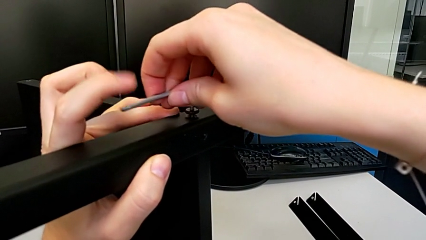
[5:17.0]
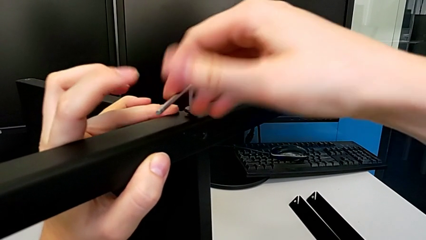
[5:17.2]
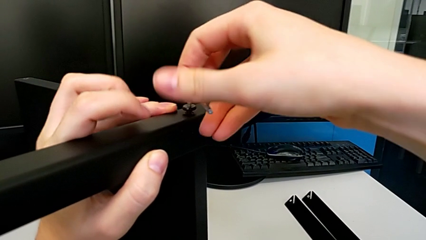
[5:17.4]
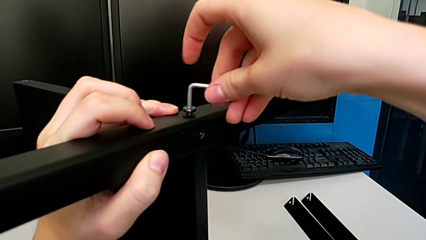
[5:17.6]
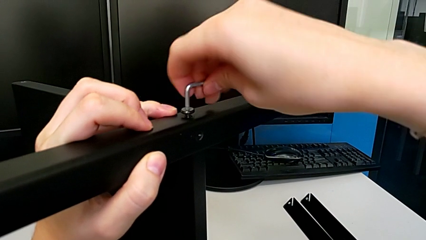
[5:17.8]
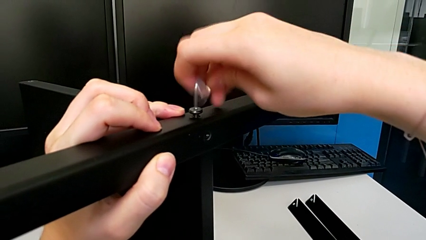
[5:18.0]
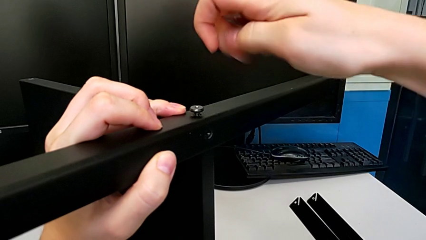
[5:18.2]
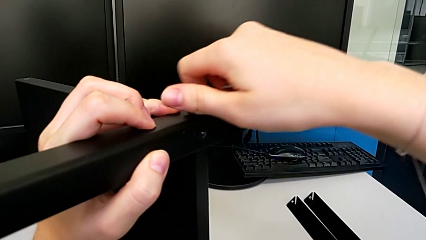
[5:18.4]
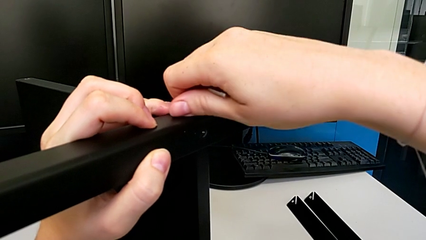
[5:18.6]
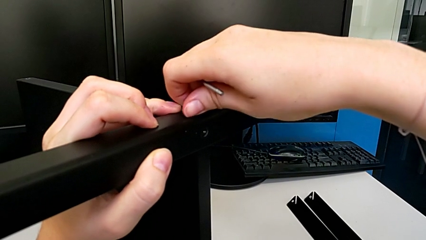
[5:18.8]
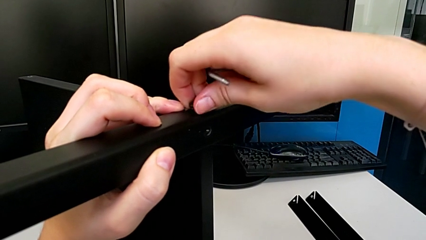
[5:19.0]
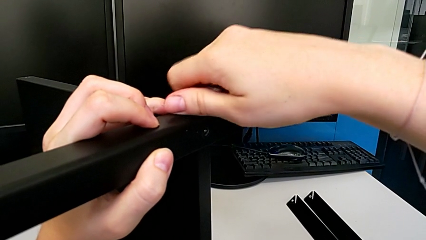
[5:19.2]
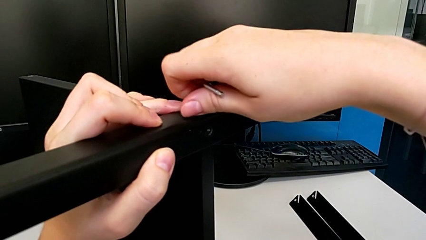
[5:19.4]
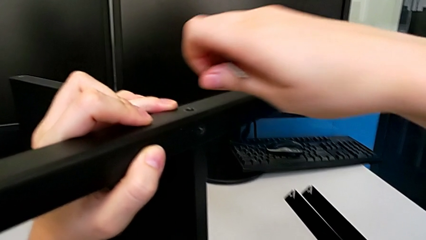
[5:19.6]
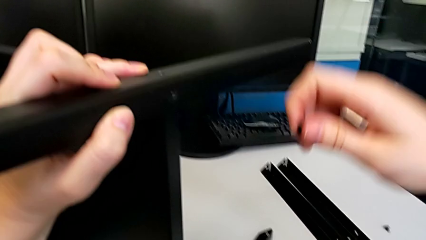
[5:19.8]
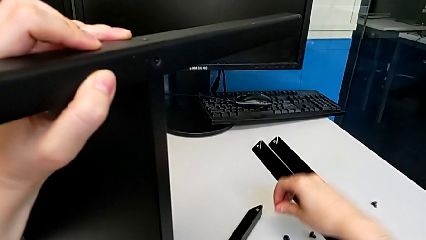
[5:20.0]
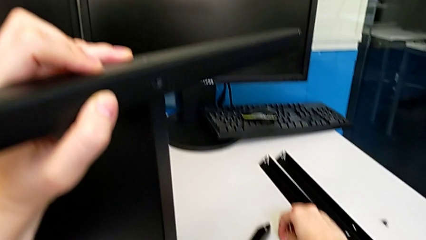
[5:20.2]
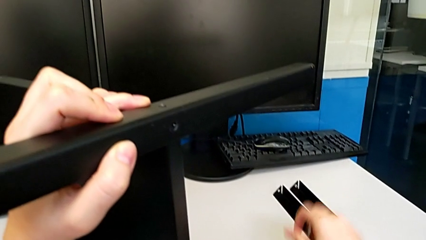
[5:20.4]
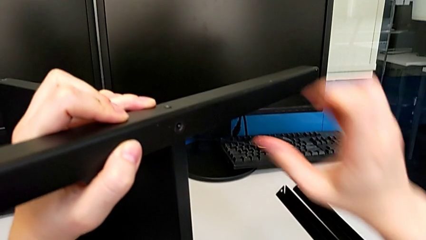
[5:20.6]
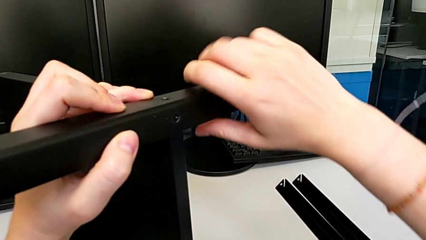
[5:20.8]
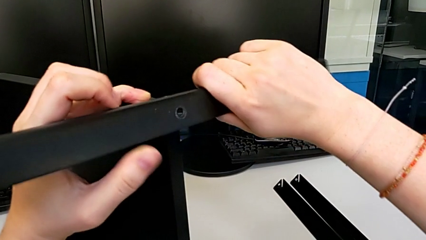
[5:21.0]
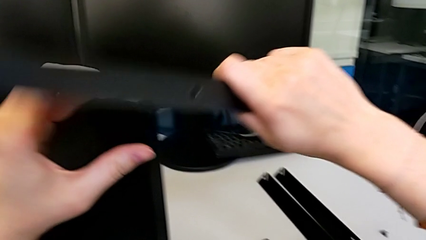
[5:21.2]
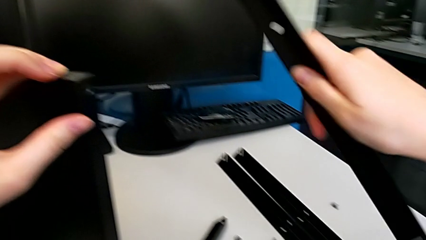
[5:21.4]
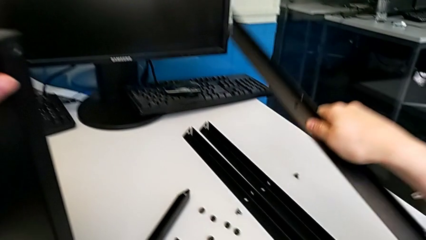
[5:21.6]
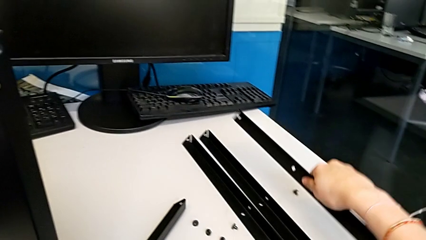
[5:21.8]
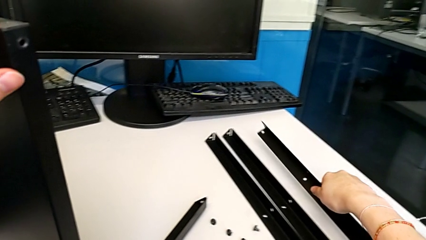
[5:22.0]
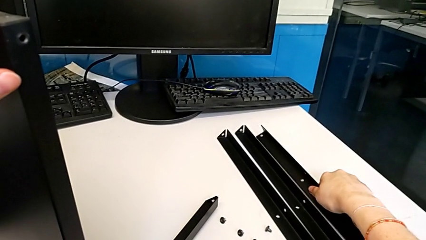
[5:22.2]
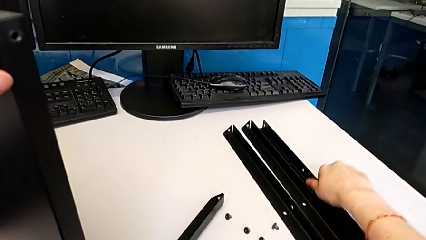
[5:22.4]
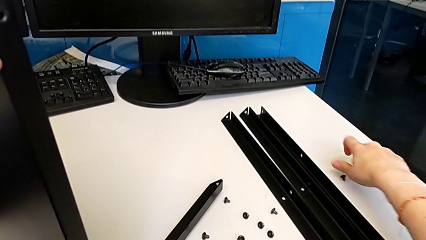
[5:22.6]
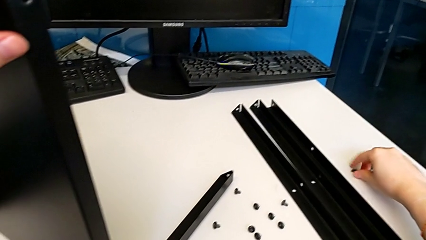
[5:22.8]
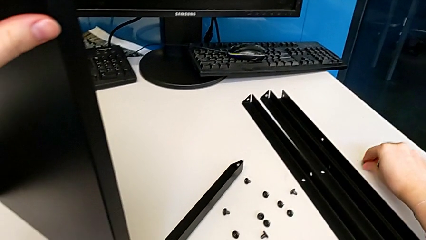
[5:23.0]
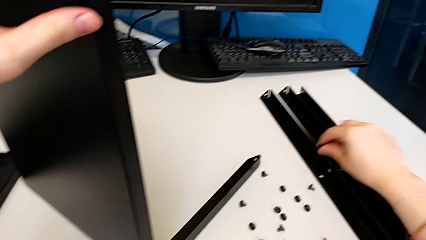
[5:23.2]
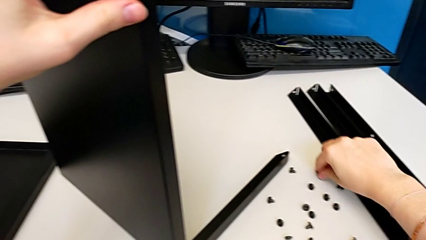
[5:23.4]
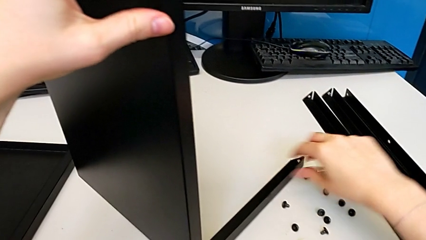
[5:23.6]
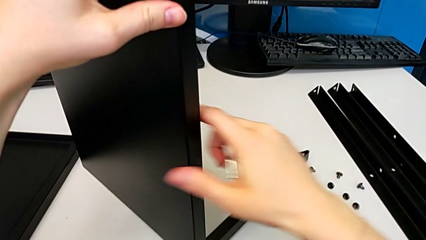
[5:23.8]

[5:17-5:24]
The camera wearer is disassembling the third leg. They withdraw the Allen wrench, unscrew the hex socket head, disassemble it, place it, disassemble the third leg, place it, grab the hex socket head and place it.

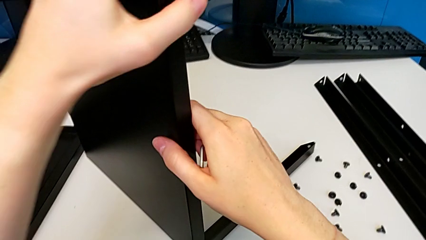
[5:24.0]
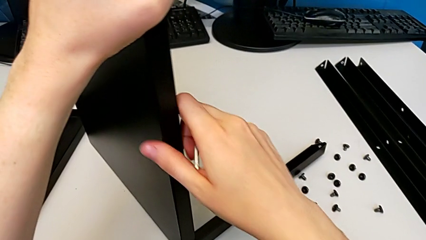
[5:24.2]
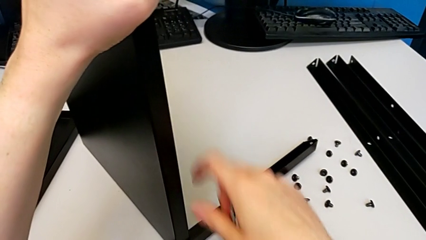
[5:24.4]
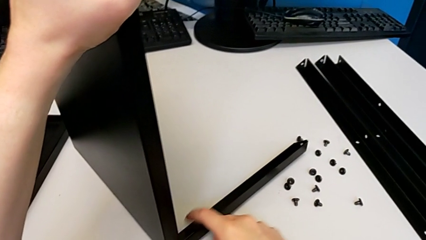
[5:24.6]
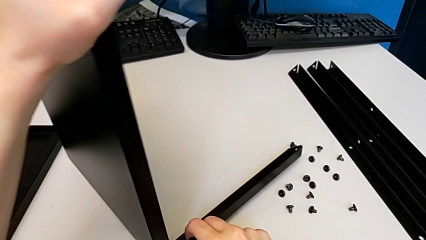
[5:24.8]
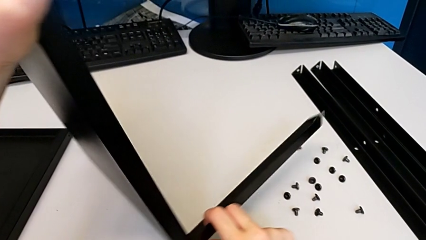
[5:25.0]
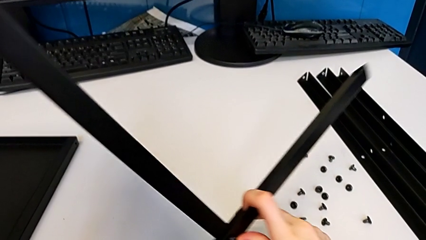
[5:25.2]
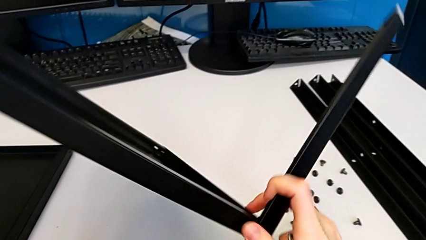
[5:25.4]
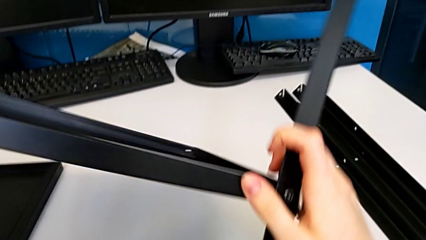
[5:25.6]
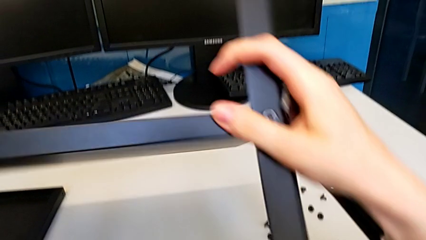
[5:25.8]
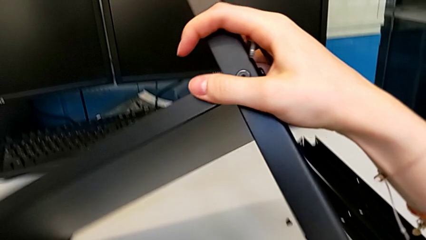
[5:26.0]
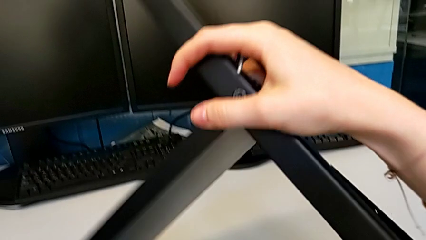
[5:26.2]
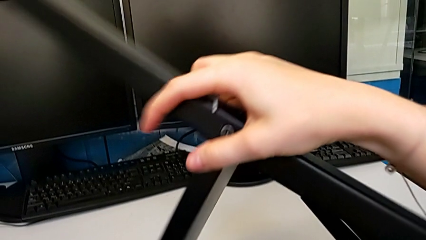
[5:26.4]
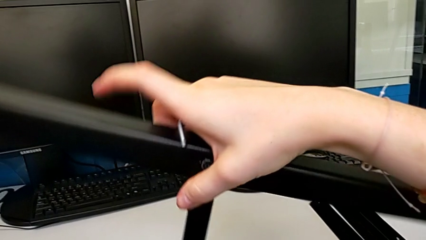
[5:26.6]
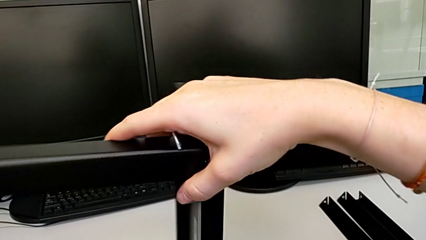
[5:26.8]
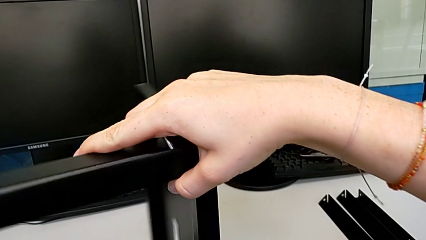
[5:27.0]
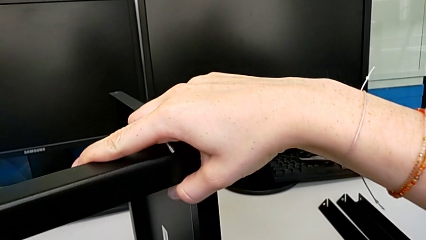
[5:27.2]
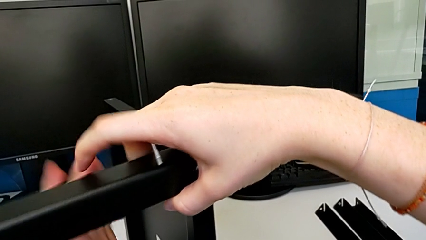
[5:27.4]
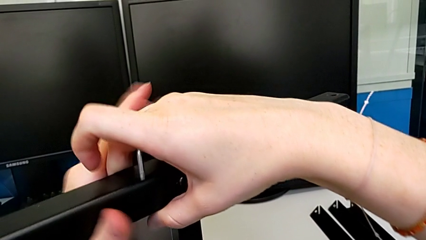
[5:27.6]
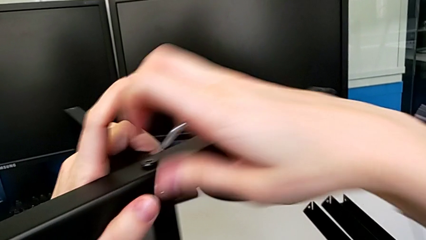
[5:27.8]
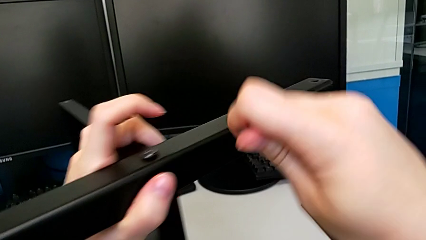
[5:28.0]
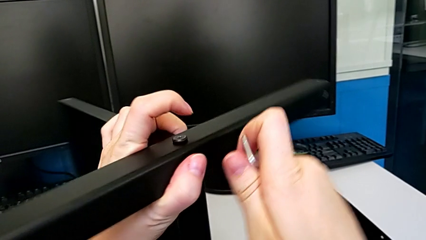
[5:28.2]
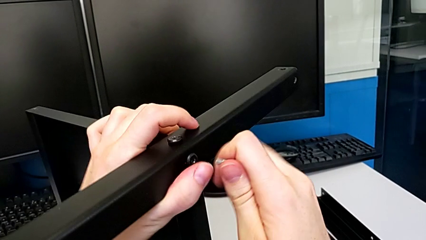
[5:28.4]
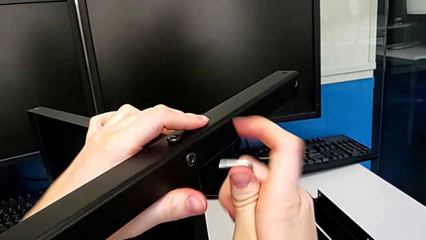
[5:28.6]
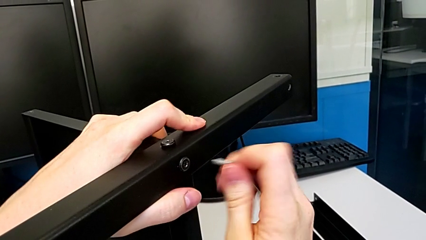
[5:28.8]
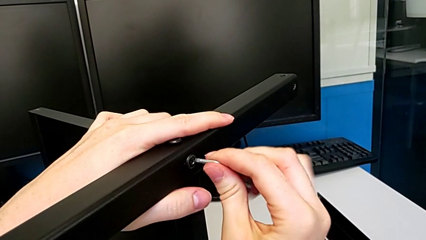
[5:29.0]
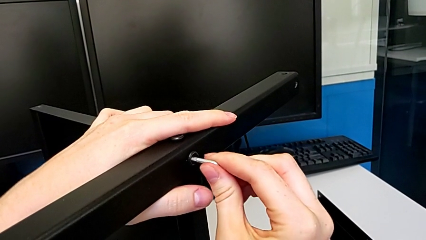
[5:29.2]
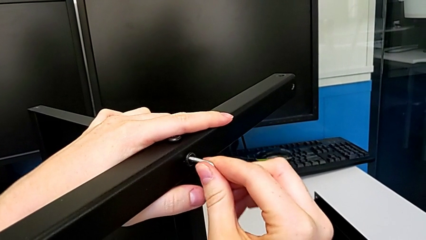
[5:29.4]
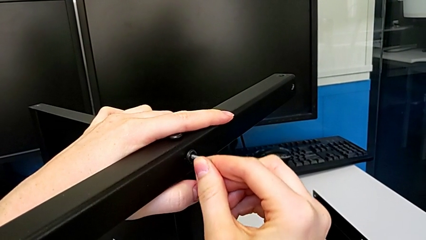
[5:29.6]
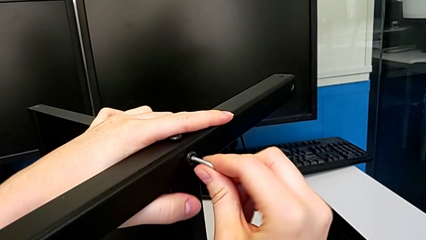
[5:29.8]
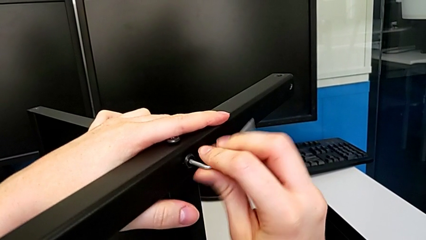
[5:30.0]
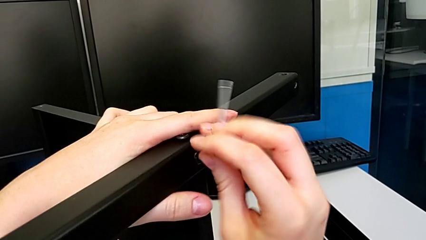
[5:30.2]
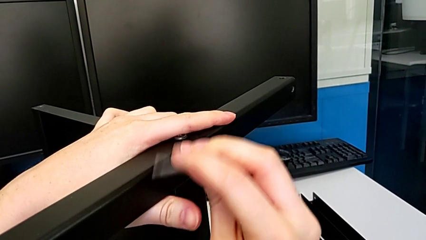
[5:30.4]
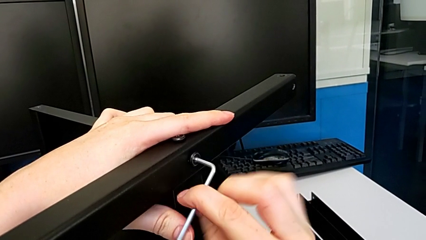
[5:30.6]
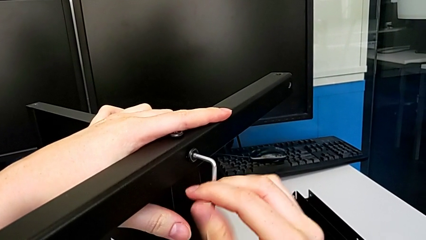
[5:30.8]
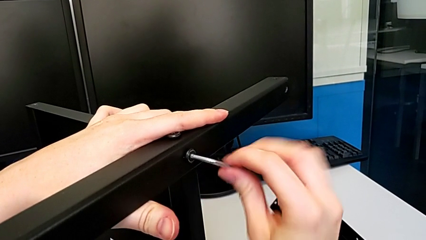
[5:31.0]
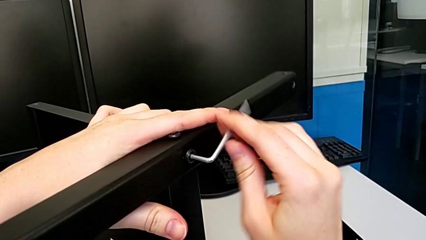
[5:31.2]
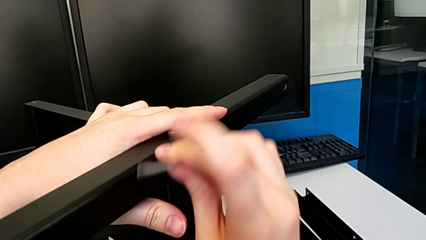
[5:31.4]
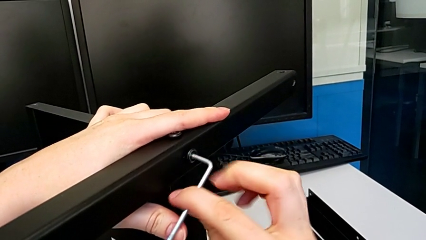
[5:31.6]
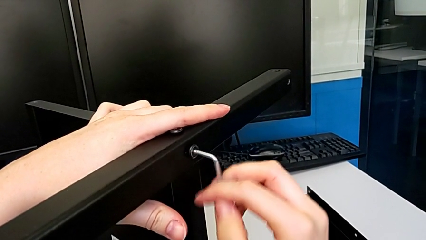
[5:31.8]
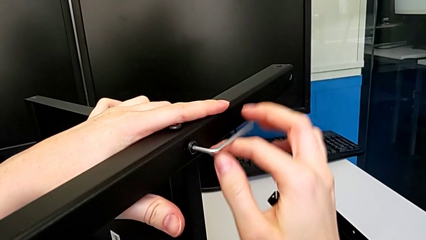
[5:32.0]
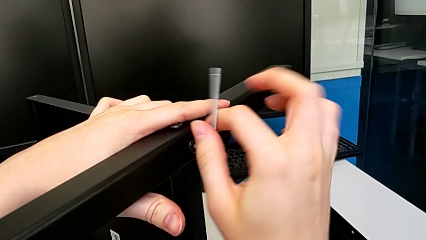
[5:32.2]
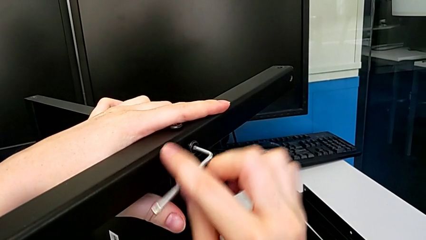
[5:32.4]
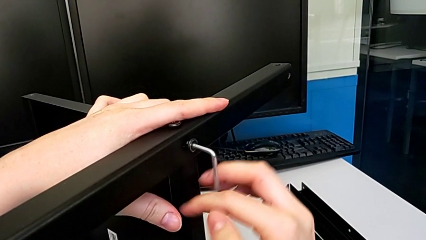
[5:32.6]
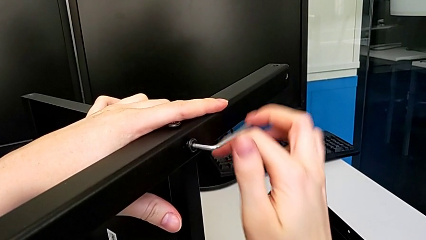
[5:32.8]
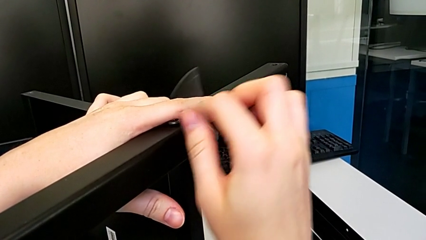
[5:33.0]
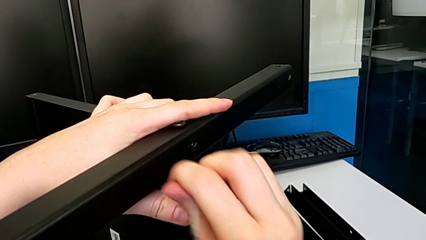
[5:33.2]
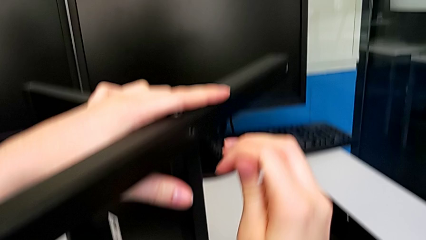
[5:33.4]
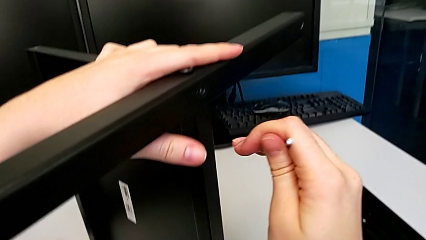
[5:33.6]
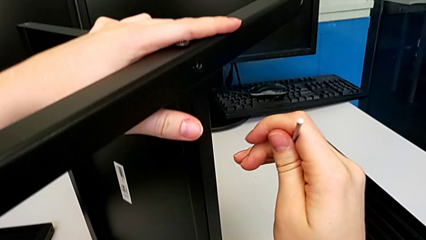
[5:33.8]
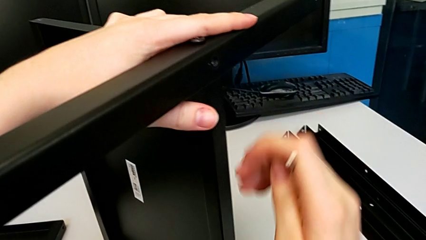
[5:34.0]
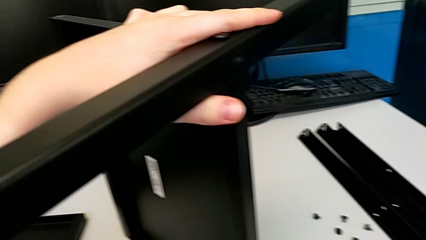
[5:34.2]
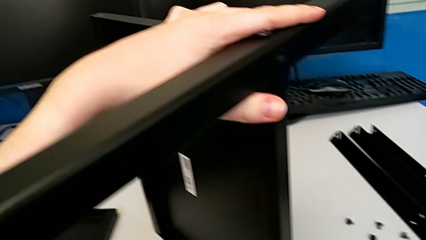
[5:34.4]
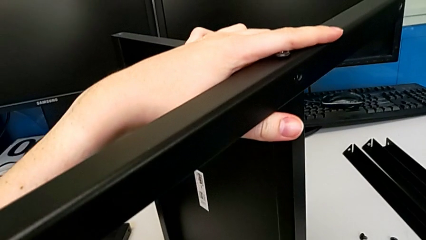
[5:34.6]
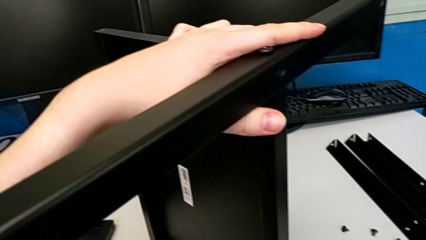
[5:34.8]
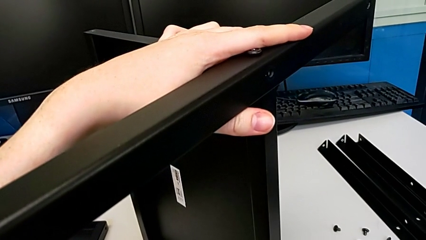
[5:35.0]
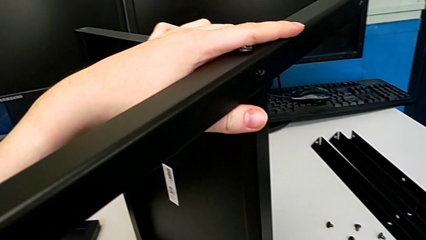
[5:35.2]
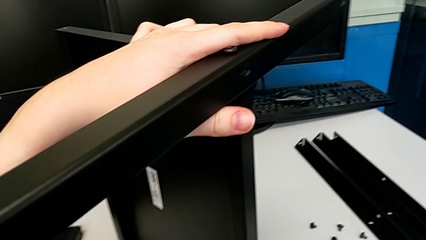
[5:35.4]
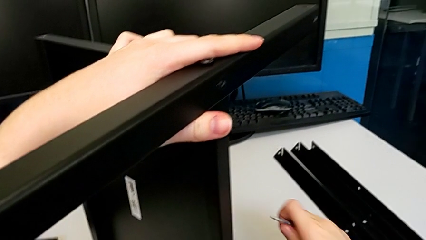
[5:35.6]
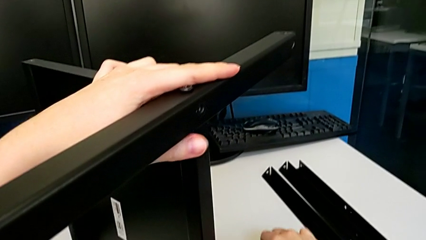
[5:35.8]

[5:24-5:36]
The camera wearer is disassembling the fourth leg and the shelf of the table. They rotate the nightstand, insert the Allen wrench, unscrew the hex socket head, wrongly drop it and grab it.
